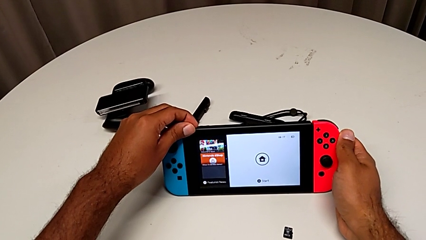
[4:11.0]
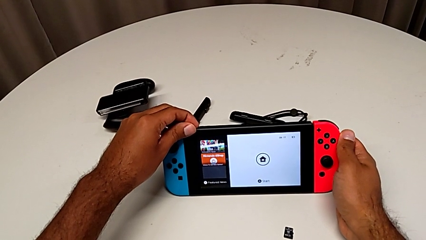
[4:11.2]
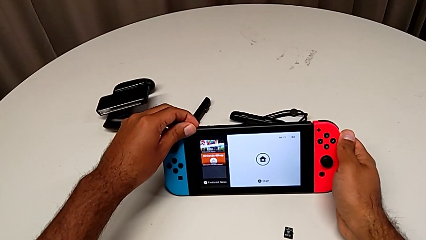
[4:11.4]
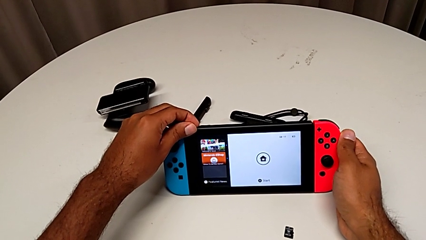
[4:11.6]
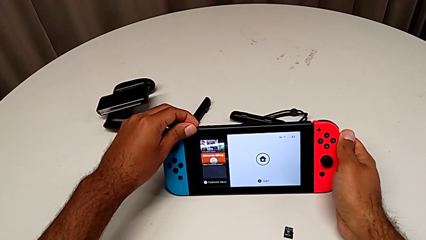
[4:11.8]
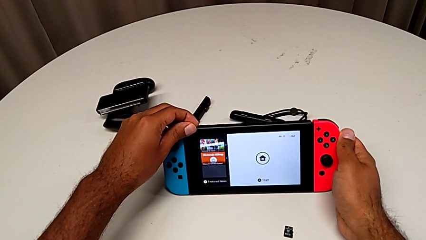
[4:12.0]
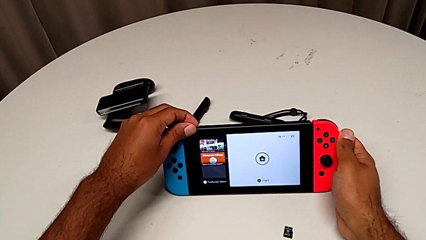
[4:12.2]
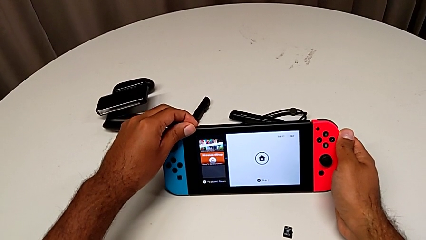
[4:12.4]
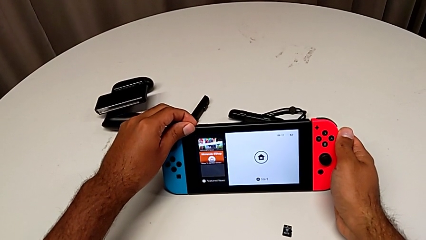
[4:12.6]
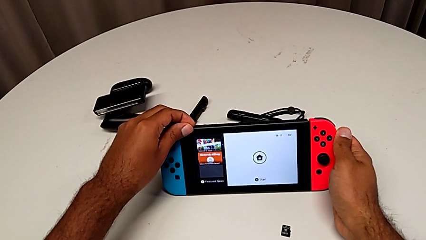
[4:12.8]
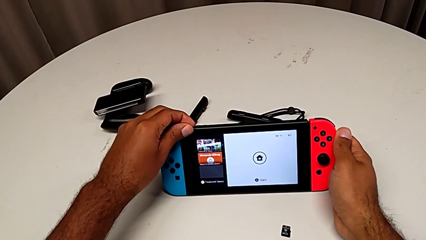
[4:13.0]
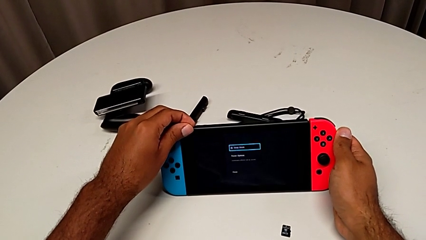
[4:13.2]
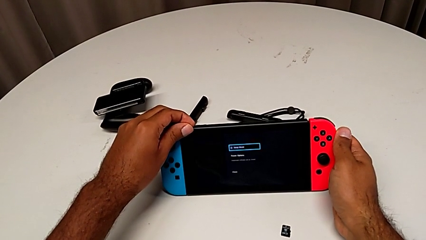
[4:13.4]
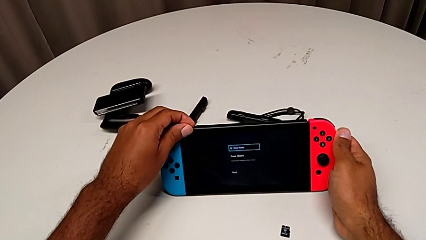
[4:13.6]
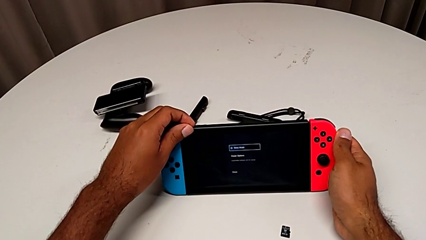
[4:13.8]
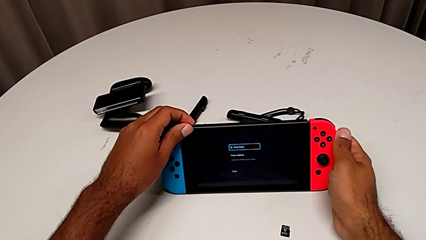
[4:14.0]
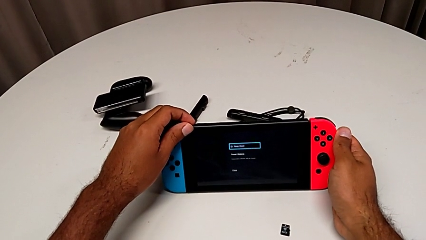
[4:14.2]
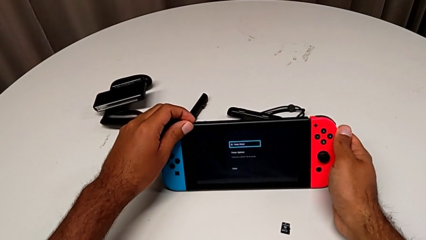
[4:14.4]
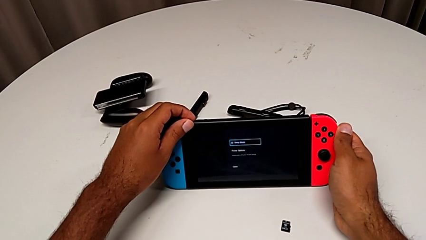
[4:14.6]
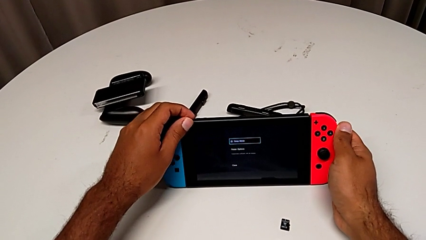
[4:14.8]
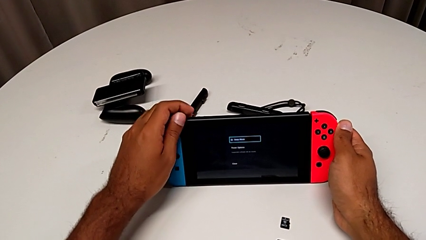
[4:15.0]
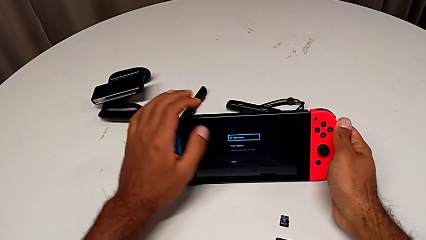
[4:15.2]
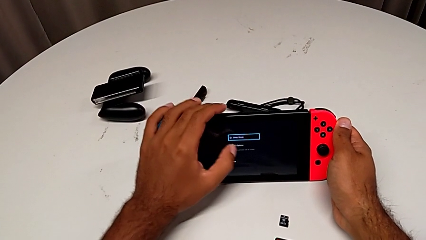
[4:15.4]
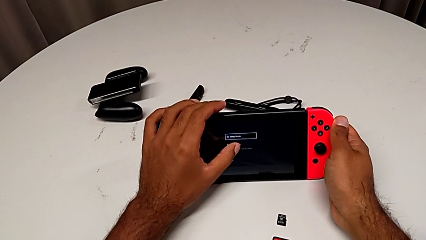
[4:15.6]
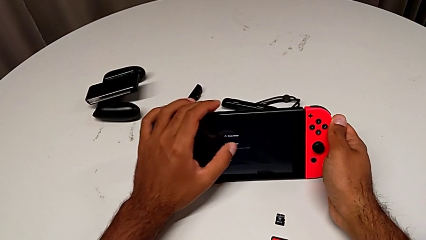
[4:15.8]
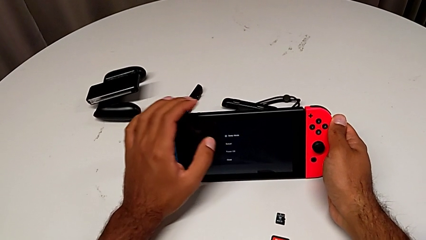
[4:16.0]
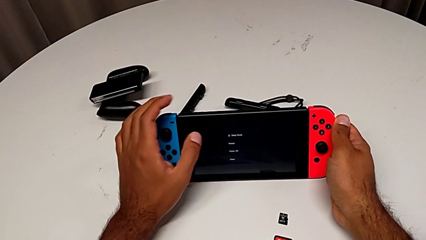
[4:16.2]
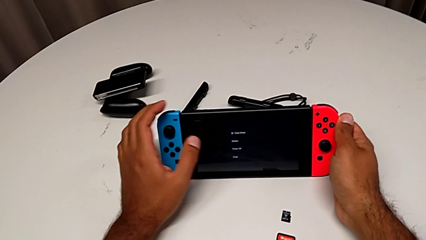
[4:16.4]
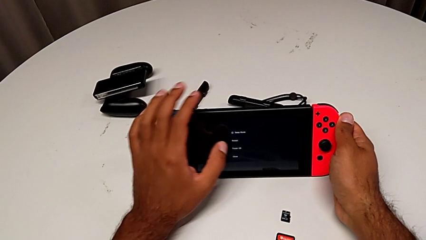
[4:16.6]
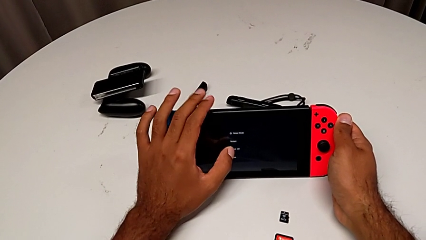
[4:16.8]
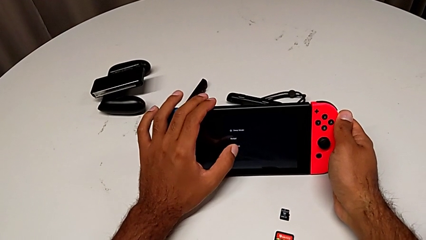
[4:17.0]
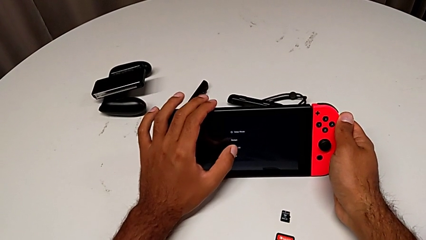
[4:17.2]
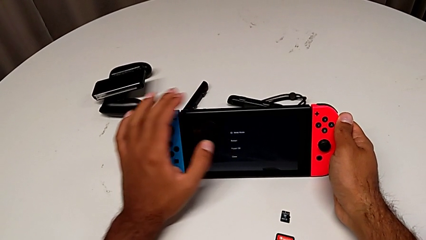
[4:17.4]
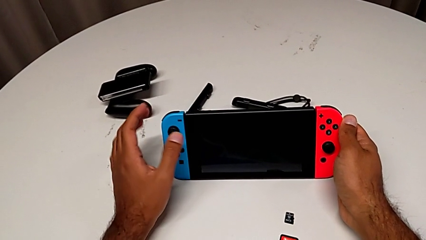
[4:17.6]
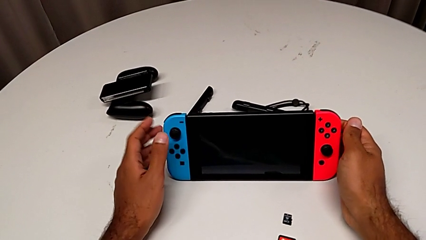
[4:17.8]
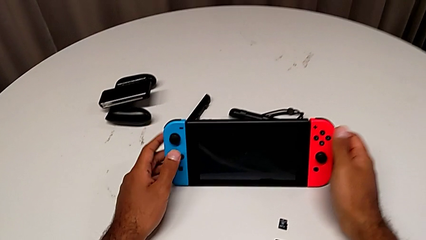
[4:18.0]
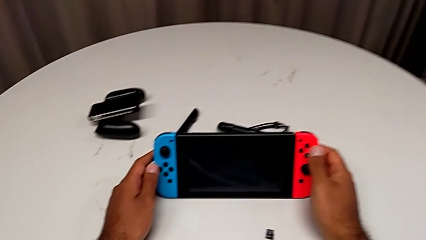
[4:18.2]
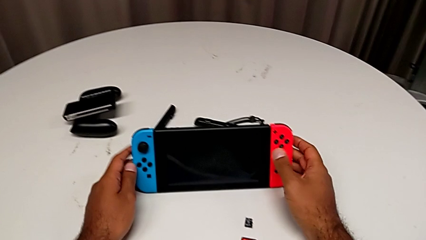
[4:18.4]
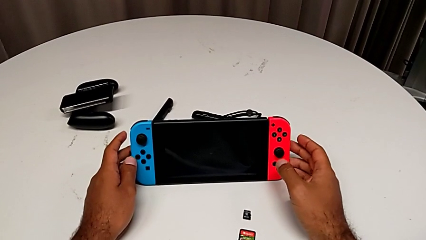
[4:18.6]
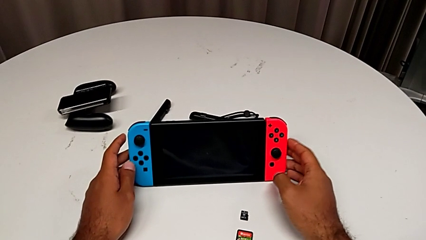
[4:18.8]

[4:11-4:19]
The camera wearer is turning off their Nintendo Switch. They keep pressing the top button and tap the touch screen.
